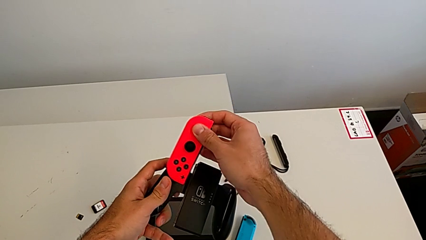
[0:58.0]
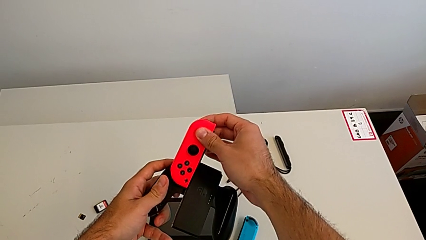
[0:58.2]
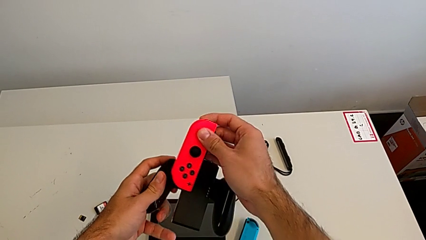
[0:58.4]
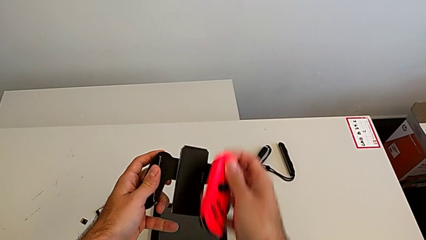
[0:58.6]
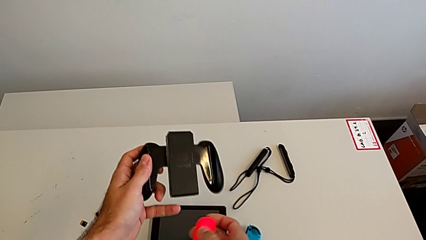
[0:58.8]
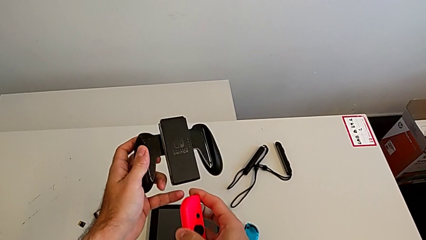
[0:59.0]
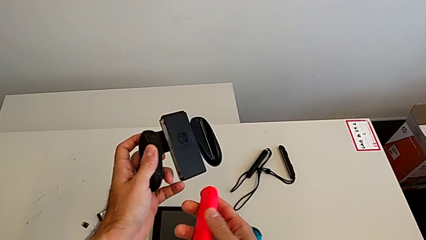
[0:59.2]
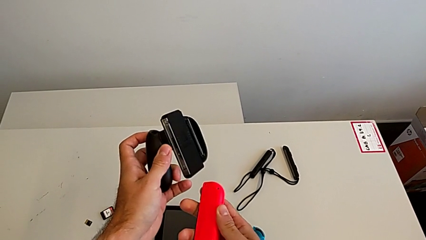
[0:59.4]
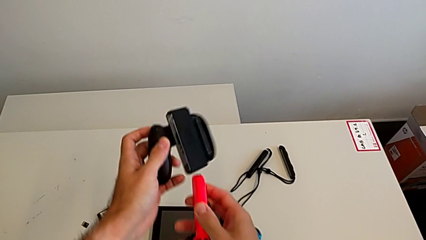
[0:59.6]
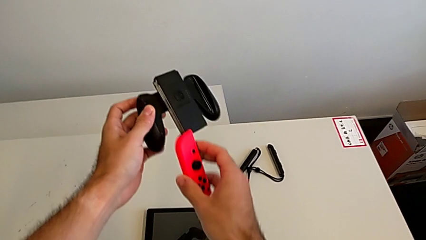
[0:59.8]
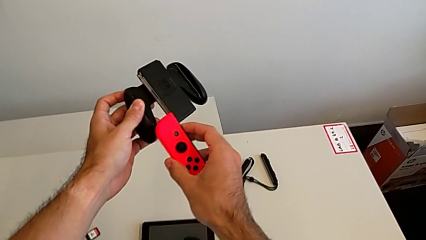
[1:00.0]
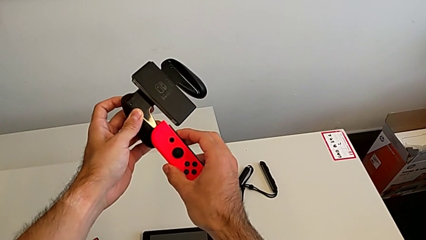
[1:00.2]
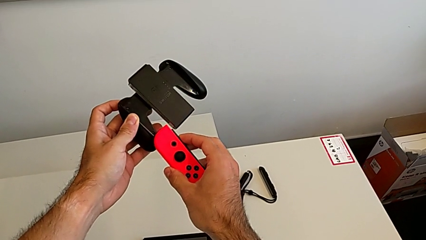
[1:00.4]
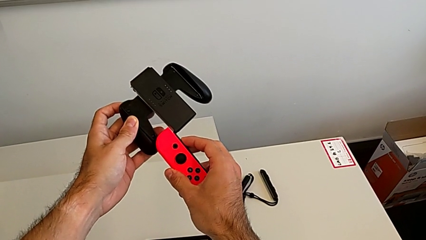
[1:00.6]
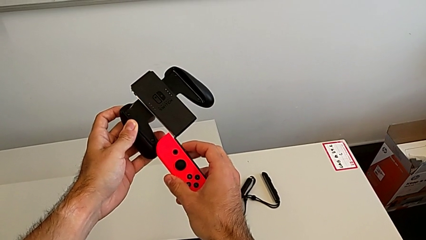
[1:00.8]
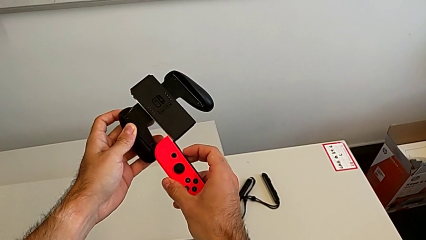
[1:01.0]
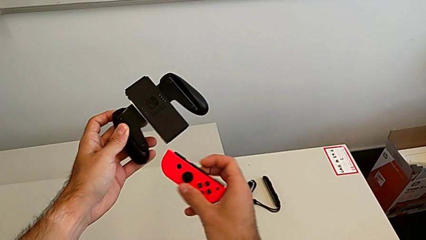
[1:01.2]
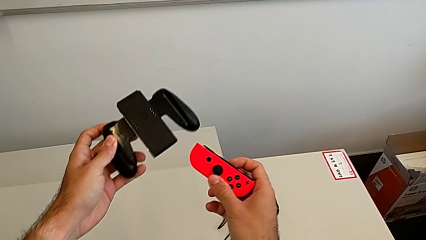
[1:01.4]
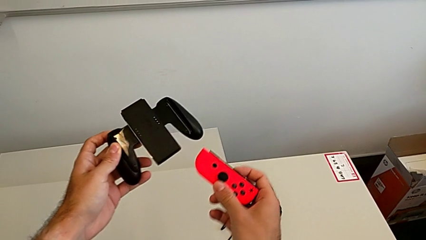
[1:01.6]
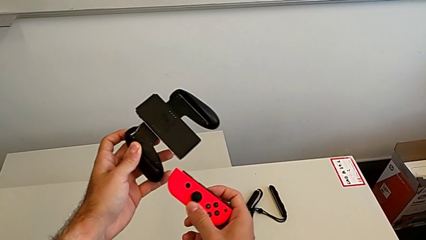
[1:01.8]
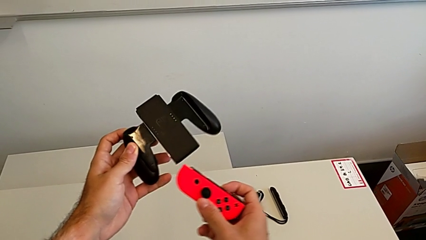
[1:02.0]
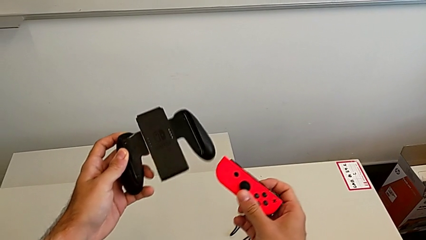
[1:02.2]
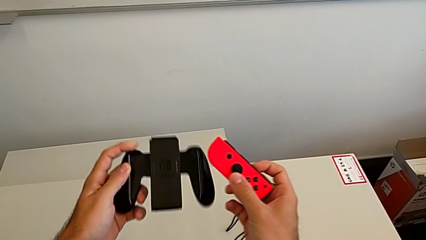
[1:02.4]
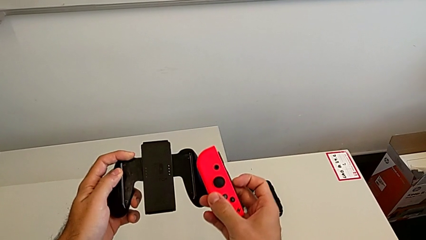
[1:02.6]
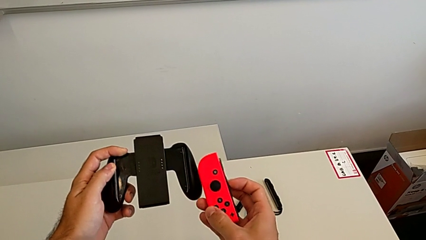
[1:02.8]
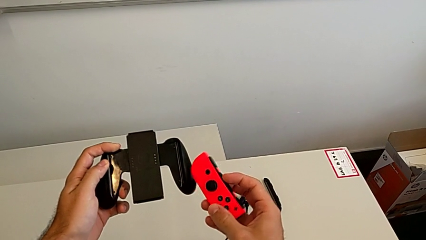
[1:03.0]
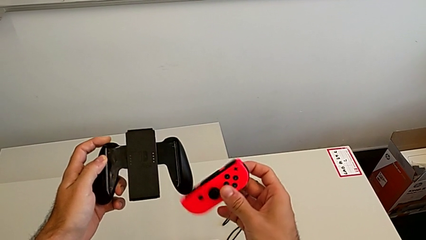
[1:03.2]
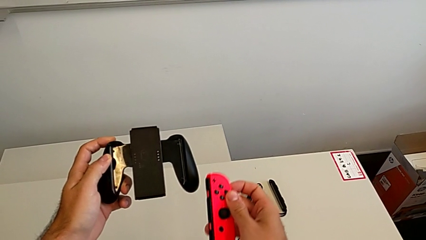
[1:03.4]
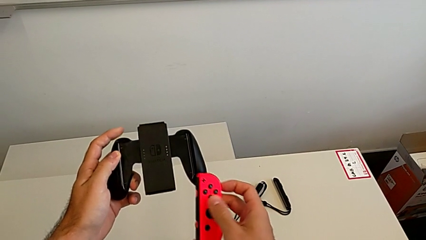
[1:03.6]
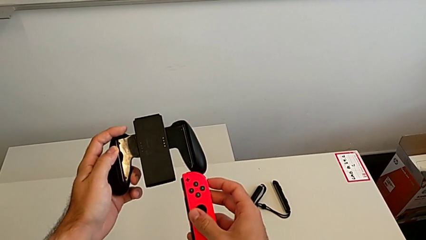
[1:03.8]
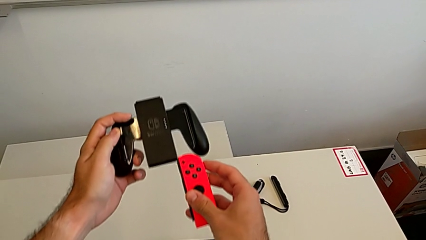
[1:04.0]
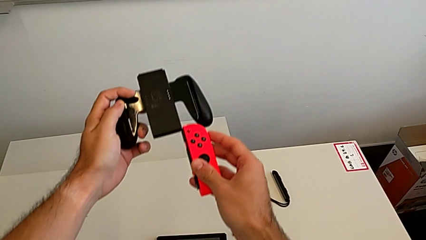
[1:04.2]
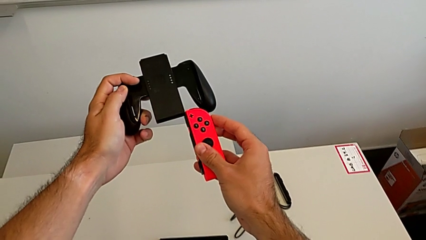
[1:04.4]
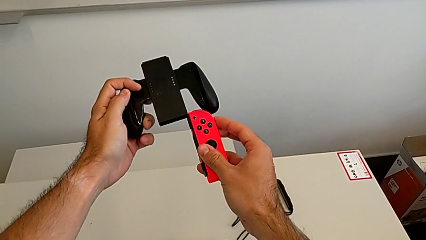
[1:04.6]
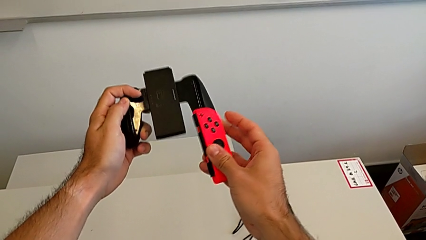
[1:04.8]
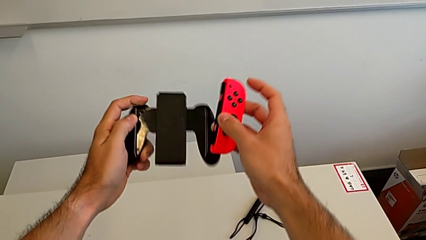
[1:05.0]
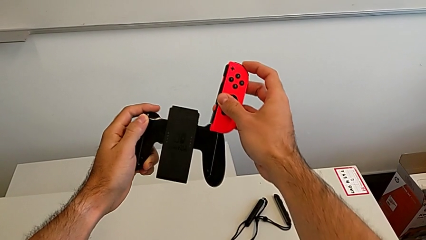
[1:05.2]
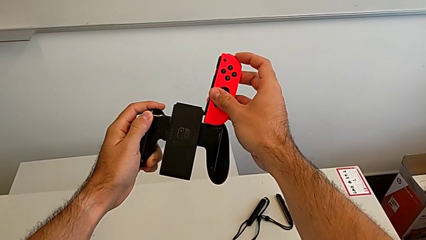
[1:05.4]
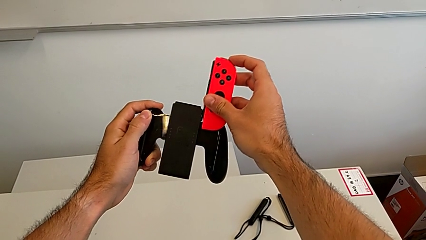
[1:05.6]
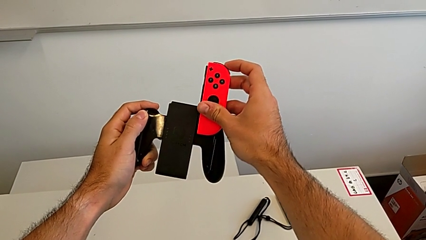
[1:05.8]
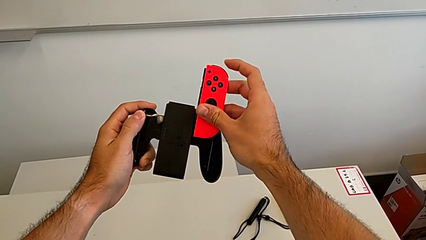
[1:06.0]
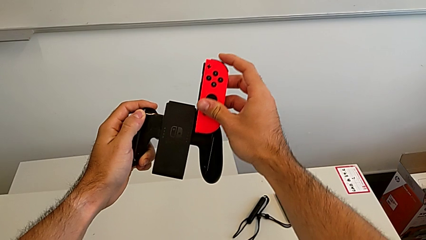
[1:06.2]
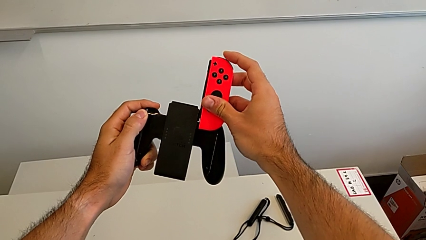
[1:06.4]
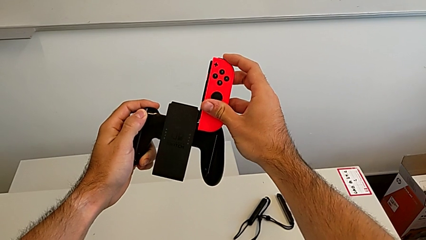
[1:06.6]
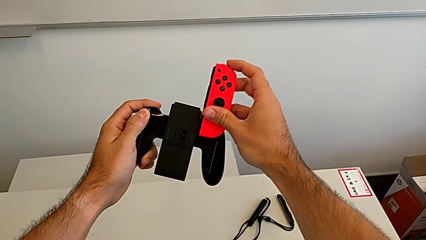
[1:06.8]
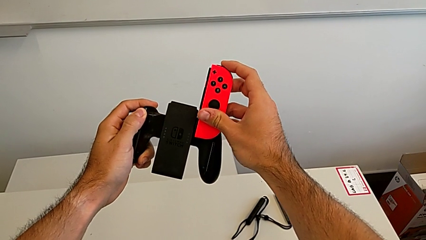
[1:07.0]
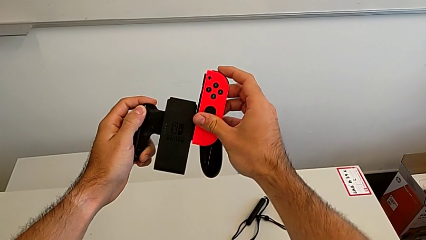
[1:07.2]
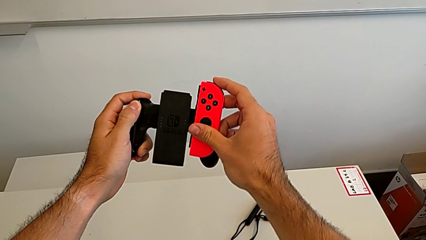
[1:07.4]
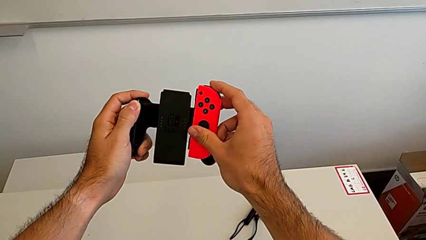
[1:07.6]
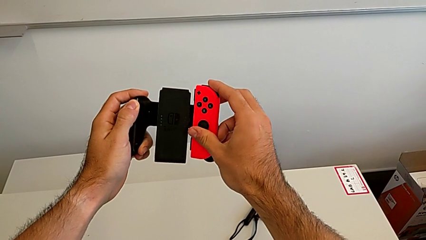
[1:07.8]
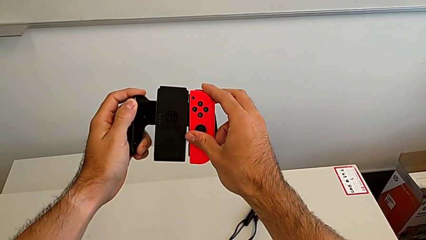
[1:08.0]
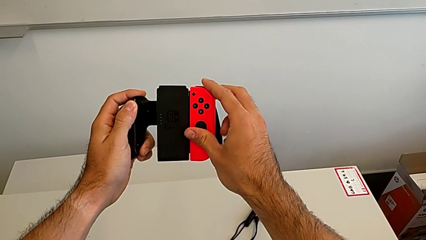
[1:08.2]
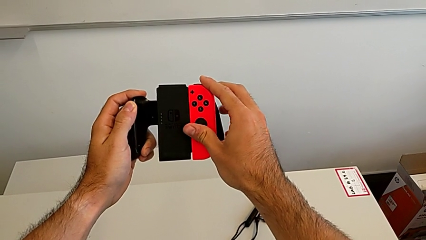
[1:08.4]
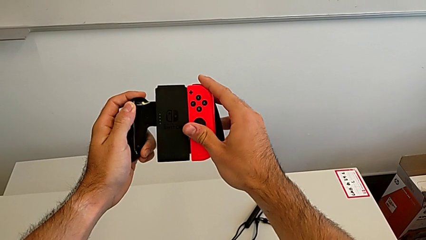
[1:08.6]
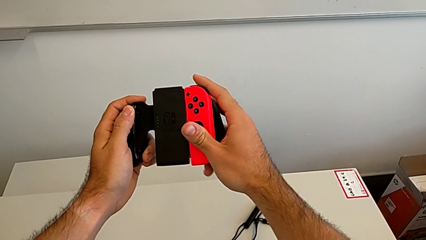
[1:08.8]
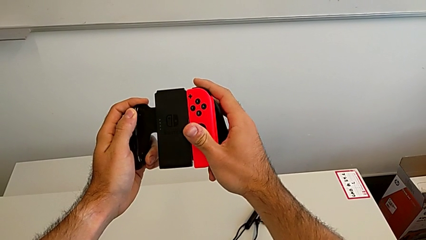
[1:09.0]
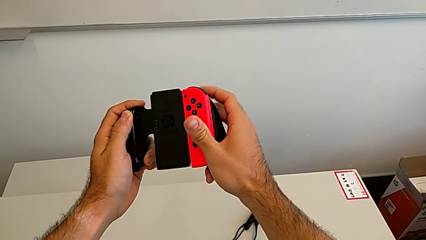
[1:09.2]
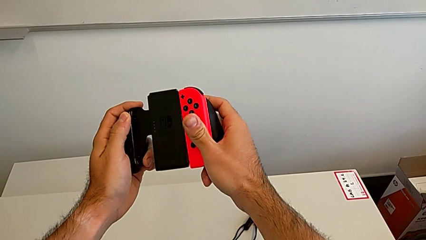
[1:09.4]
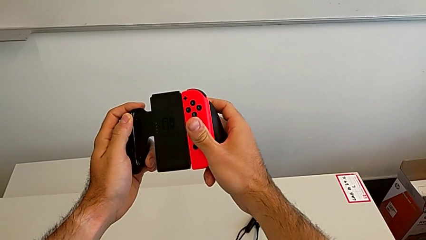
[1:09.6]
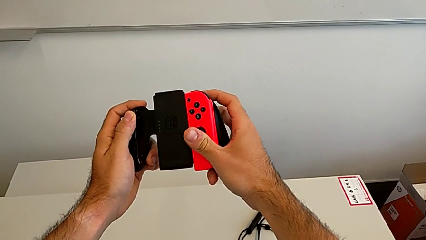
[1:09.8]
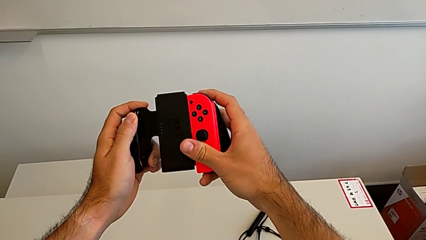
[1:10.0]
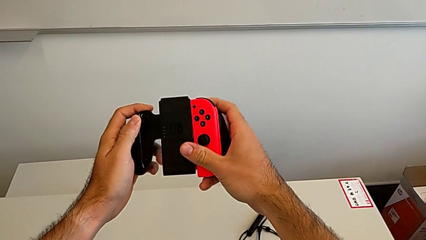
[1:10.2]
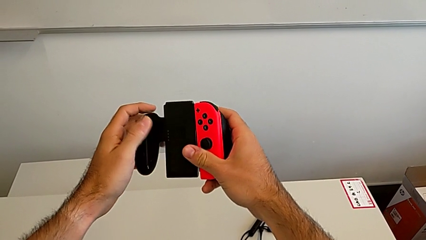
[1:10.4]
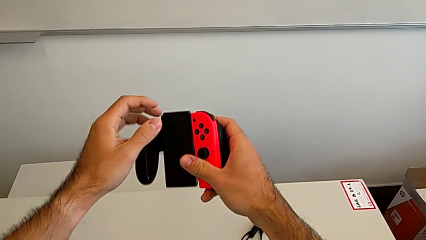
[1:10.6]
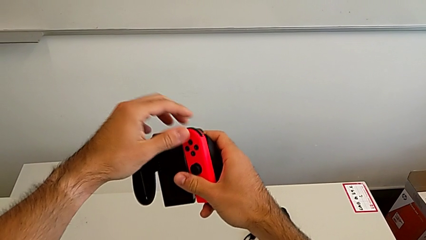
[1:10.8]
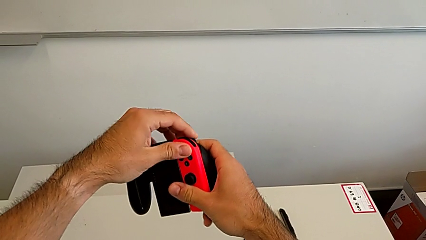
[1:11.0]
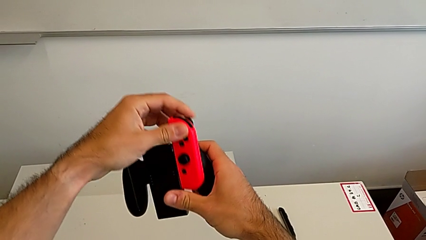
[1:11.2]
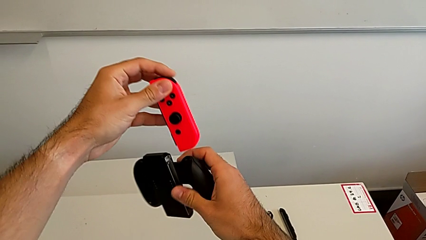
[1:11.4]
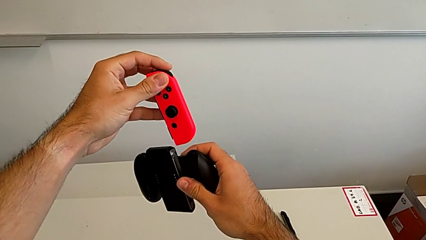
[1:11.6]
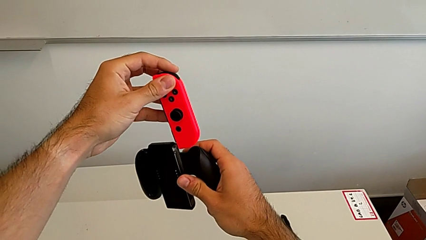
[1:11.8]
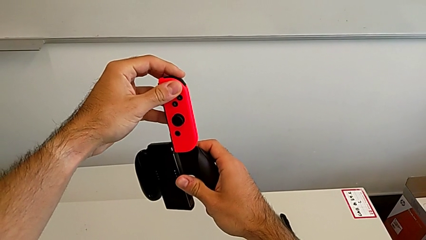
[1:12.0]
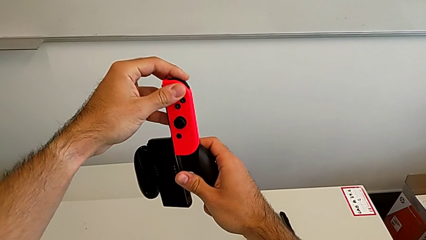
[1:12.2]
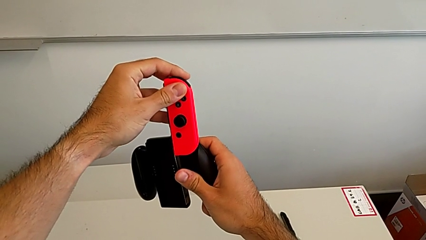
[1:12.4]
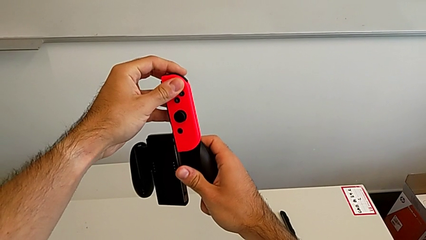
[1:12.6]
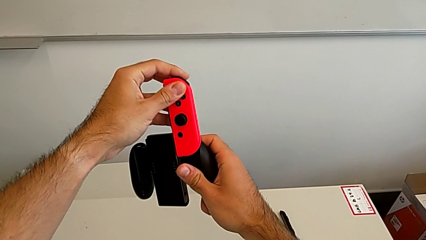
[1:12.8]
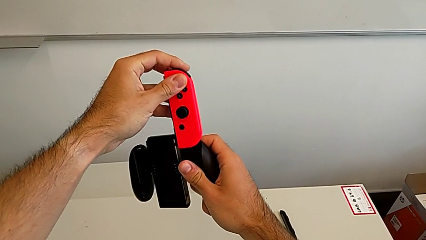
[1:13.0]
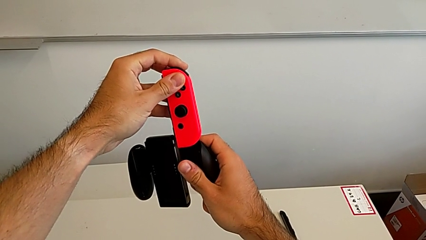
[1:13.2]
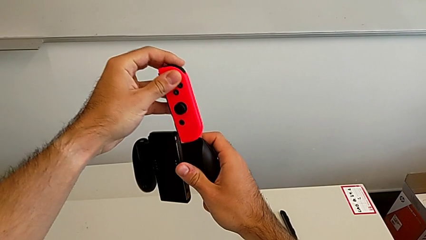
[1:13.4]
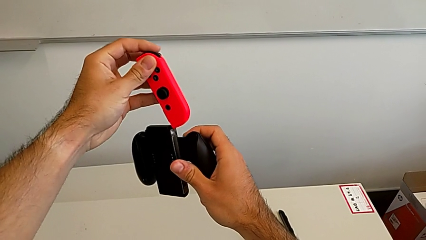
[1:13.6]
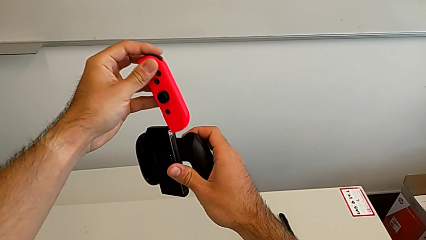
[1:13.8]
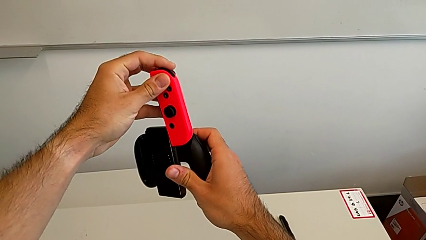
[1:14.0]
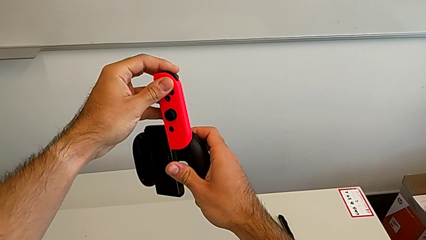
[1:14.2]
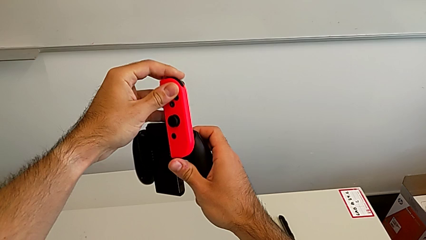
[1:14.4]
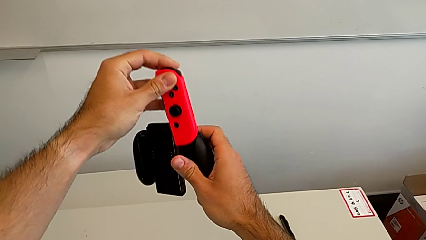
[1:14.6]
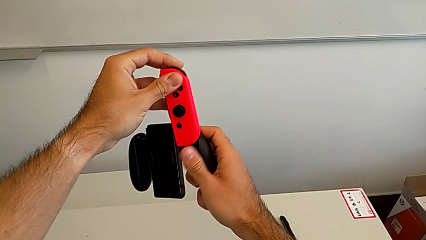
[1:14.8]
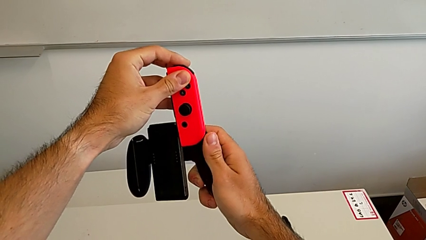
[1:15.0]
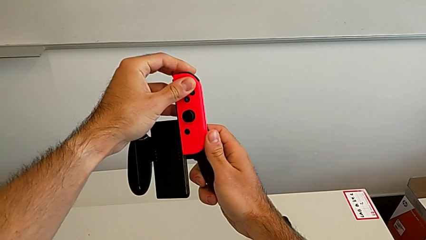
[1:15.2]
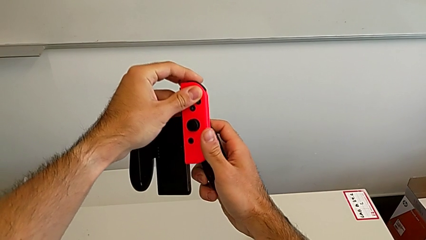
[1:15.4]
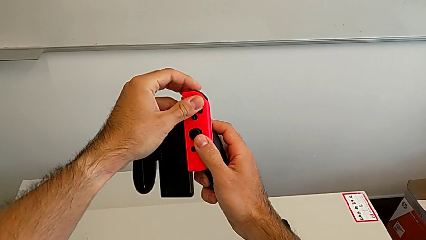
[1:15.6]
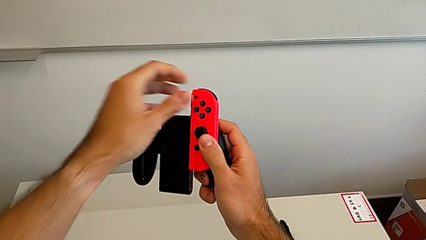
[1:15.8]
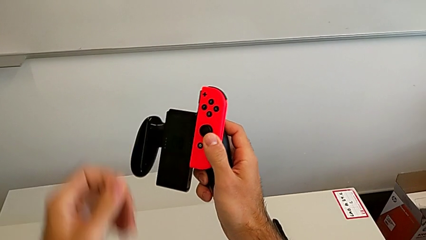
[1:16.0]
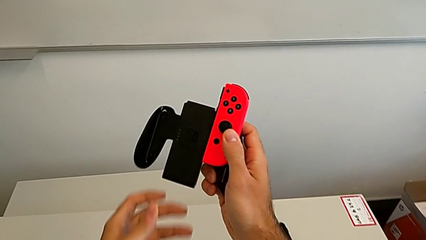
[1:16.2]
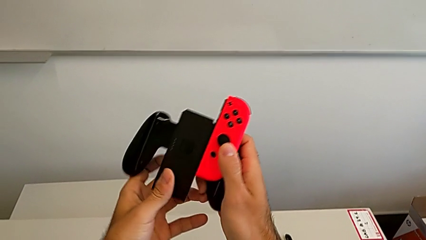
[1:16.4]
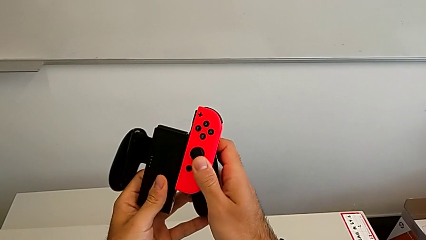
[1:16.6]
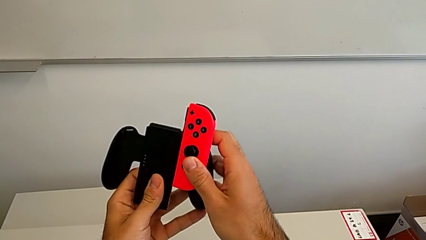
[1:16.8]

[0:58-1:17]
The camera wearer is attaching the red Joy-con controller to the comfort grip. They keep assembling the red Joy-Con controller.
